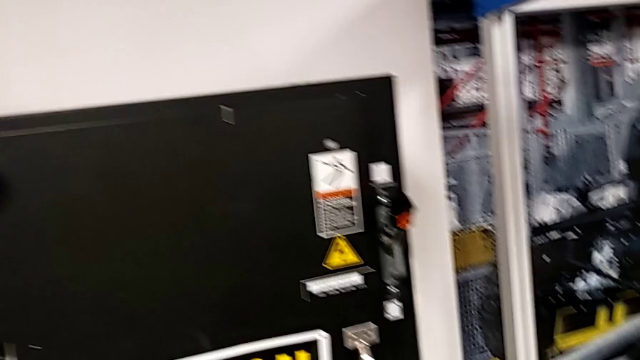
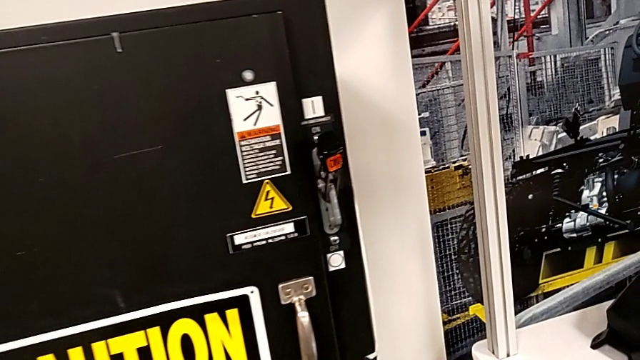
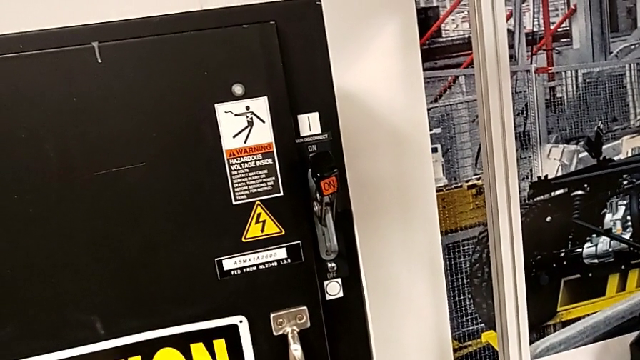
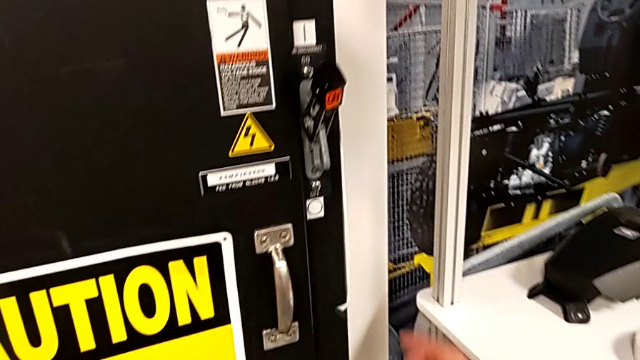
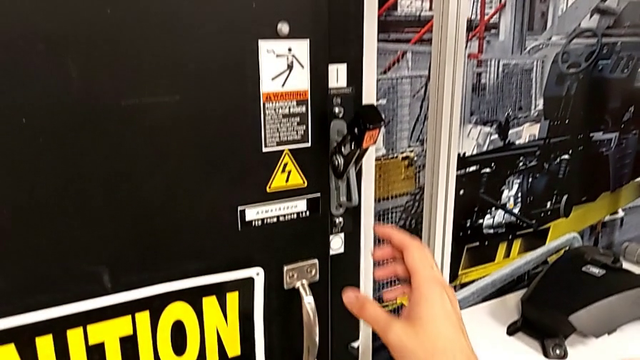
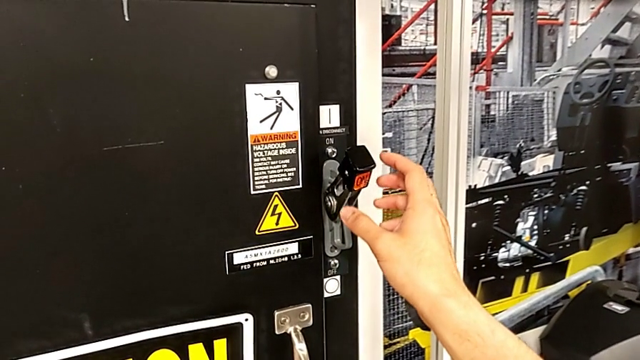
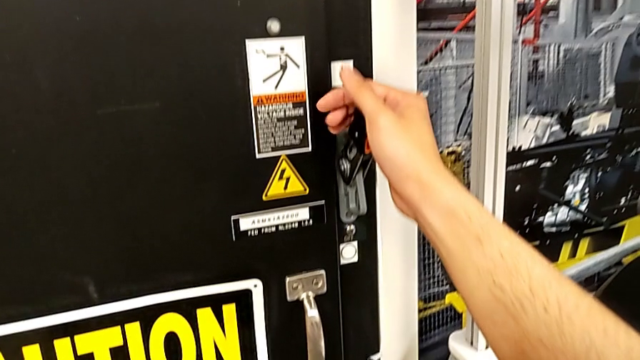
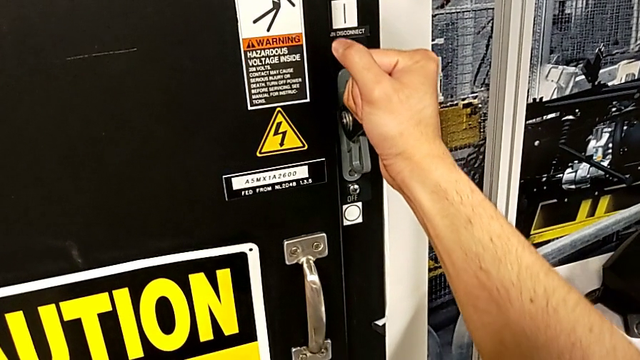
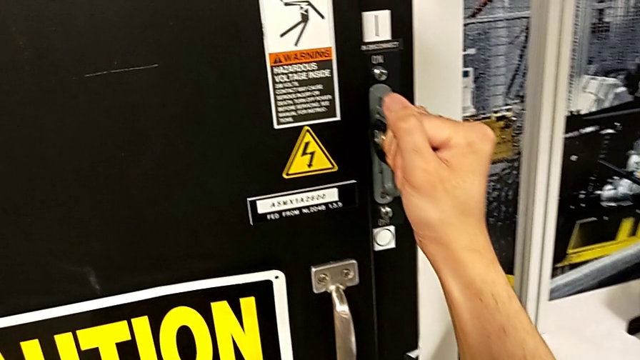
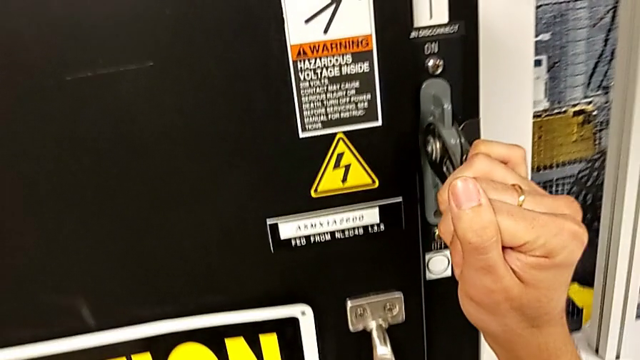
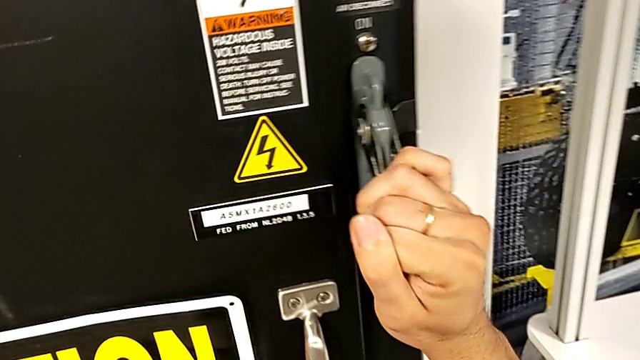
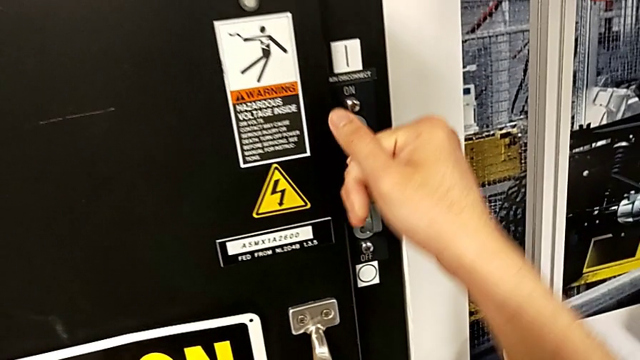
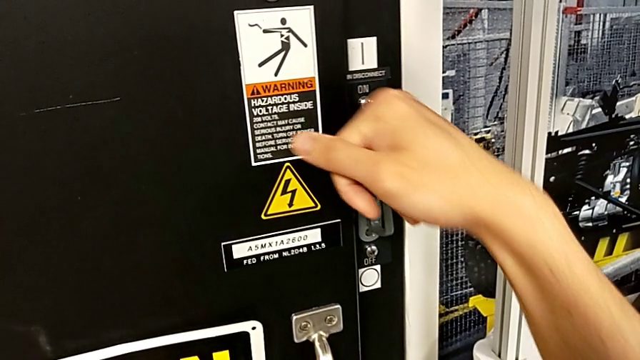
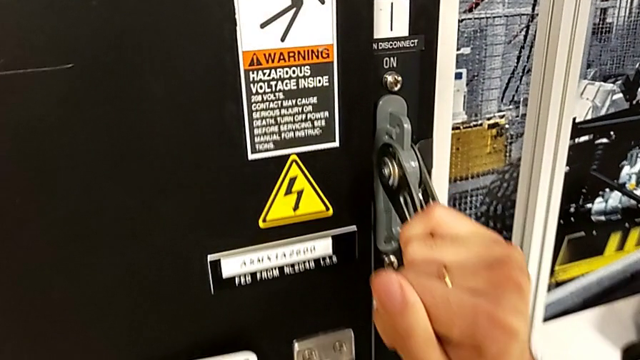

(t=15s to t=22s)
The camera wearer turns off the power circuit. They approach the lever, grab it and push it.

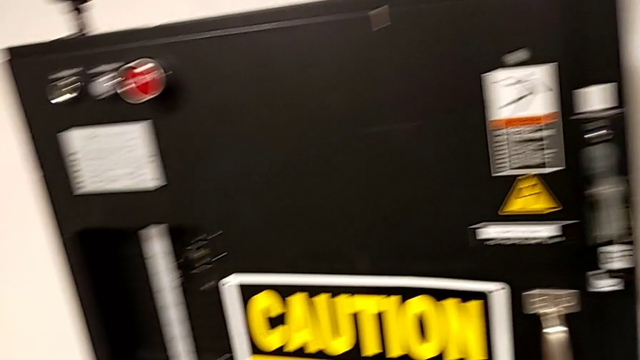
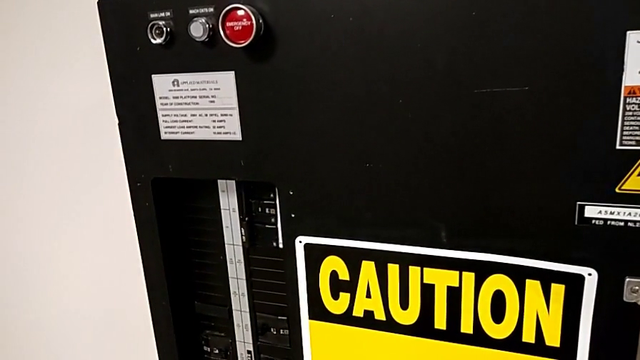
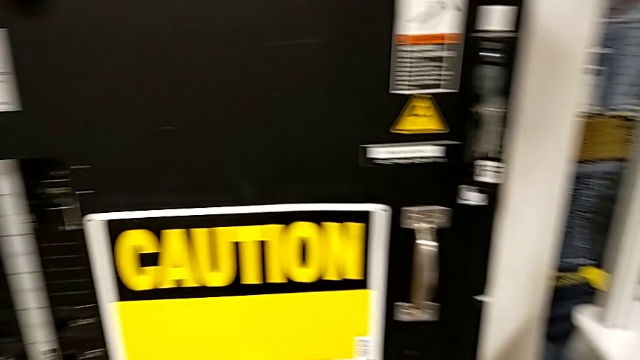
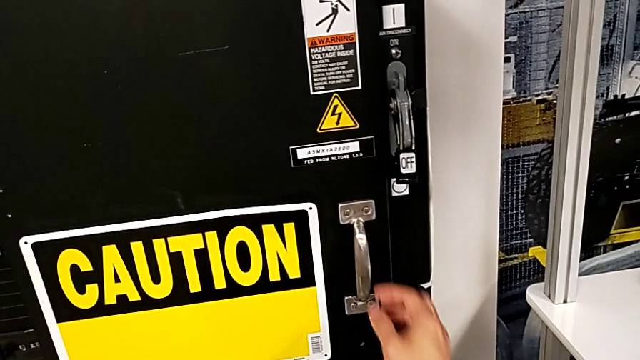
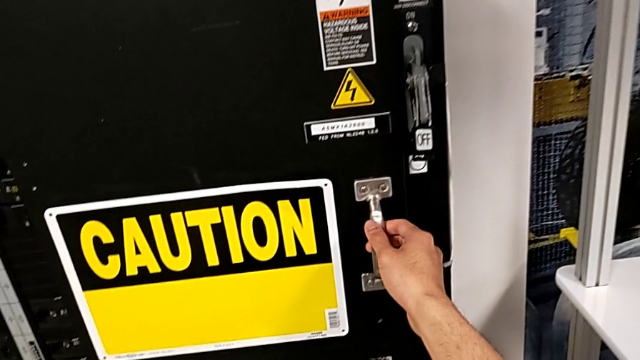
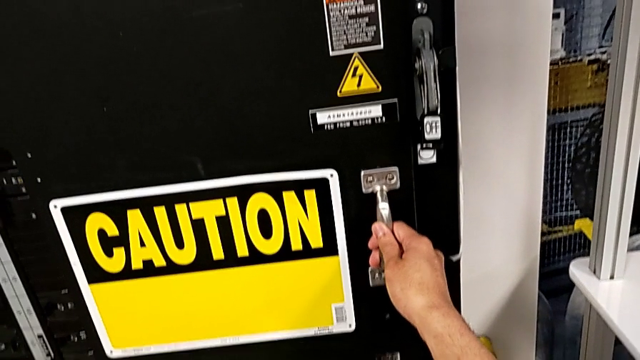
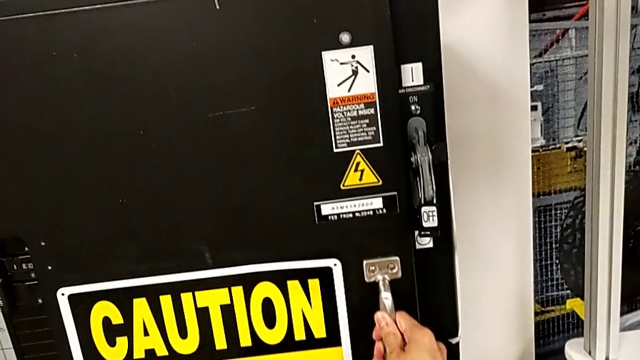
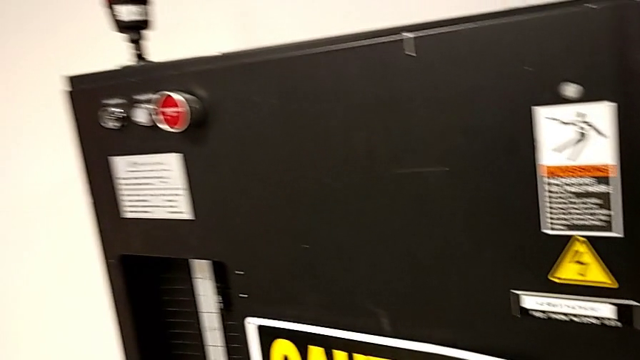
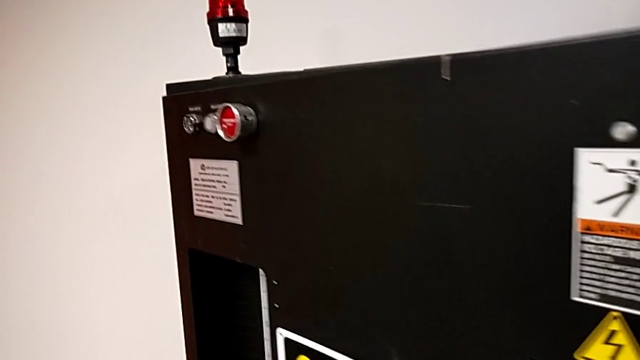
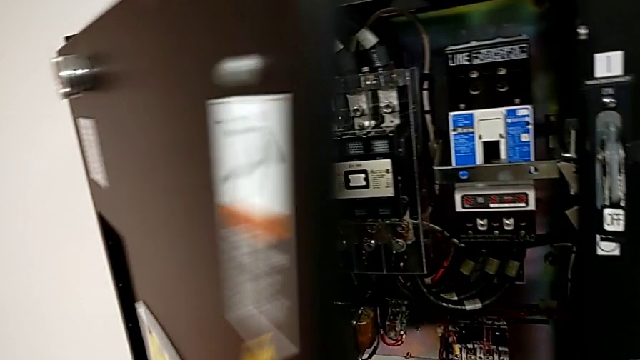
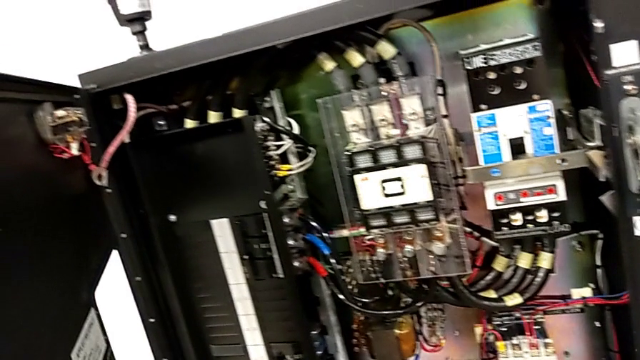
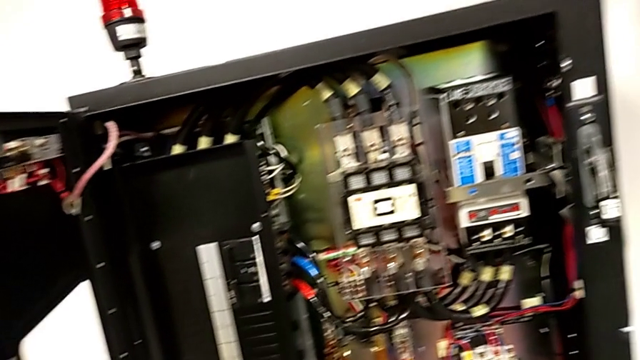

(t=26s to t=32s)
The camera wearer opens the front panel door. They approach the front panel door, grab it and open it.

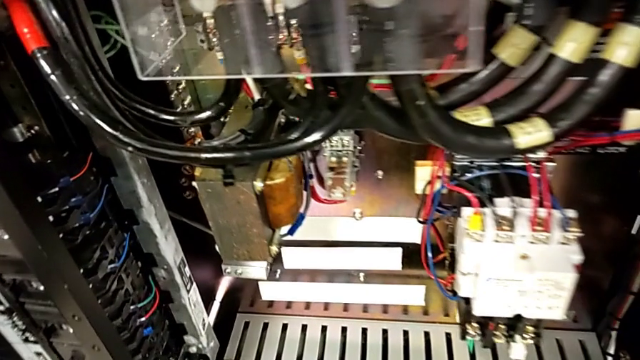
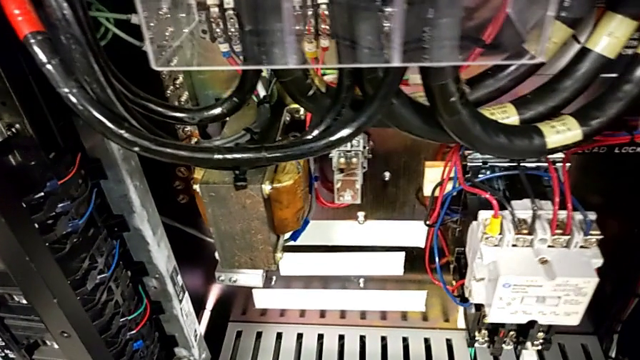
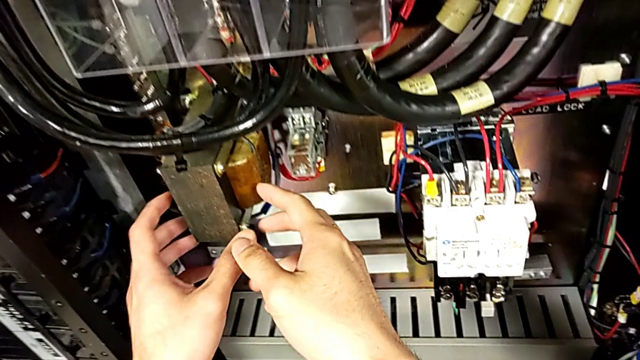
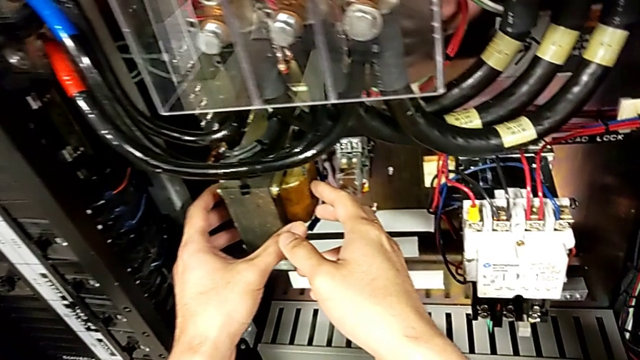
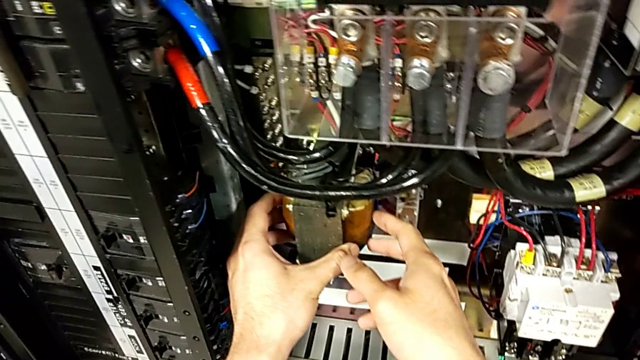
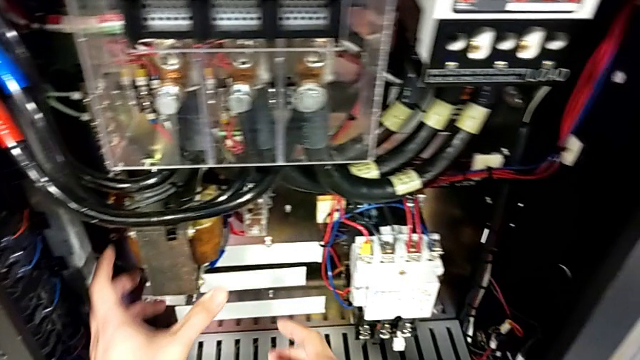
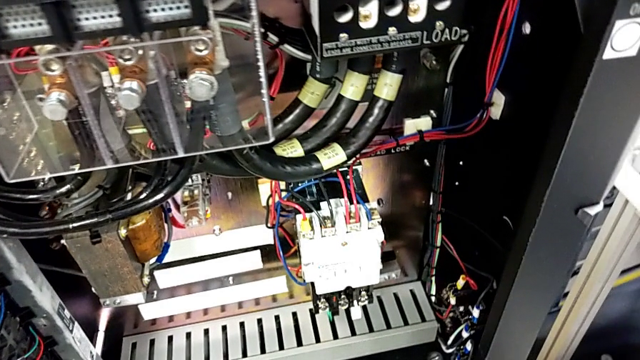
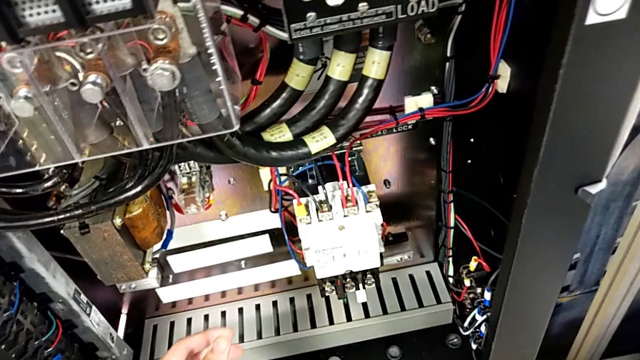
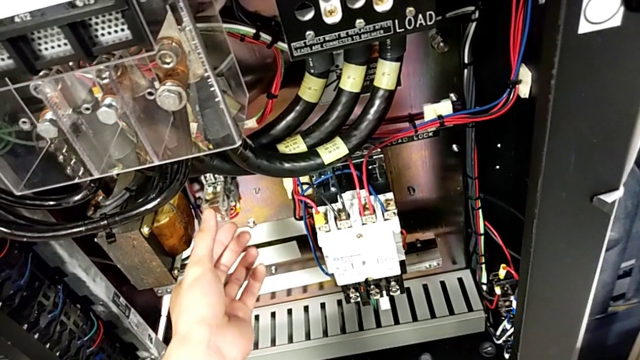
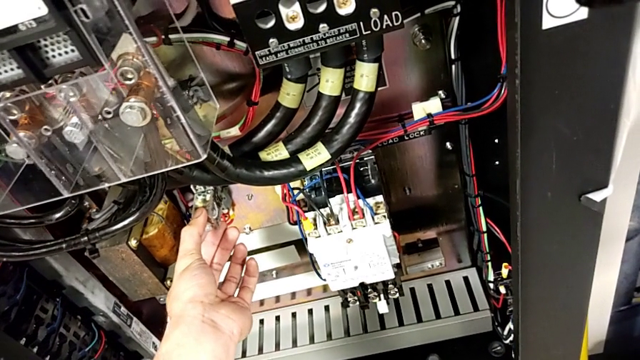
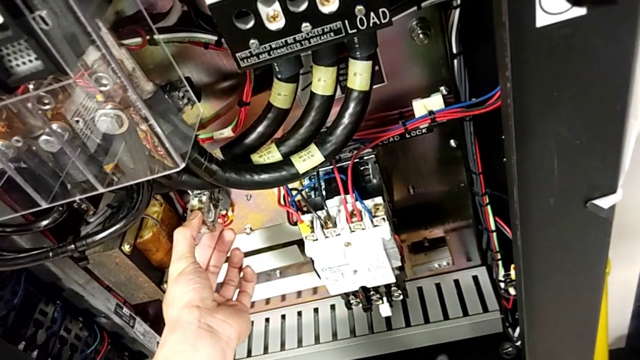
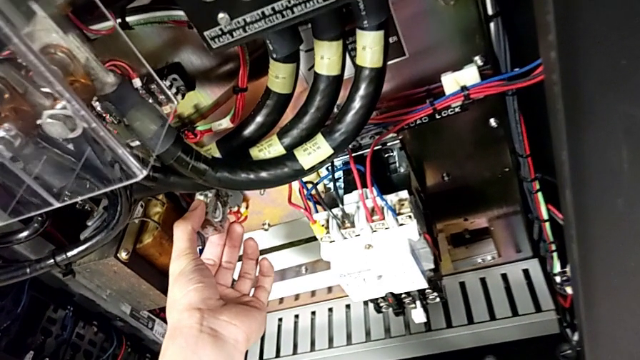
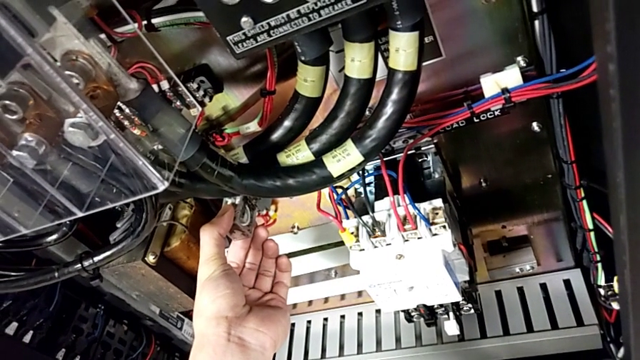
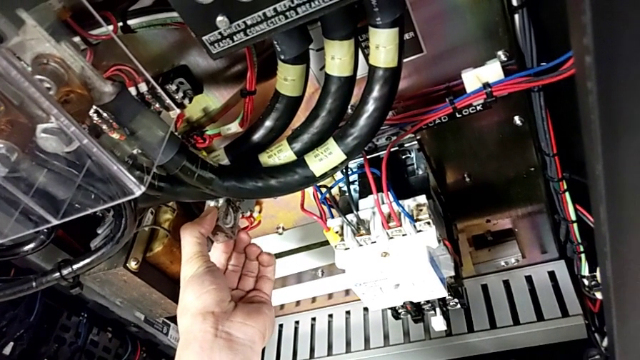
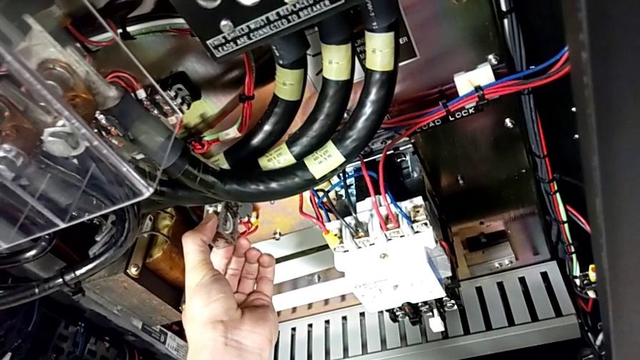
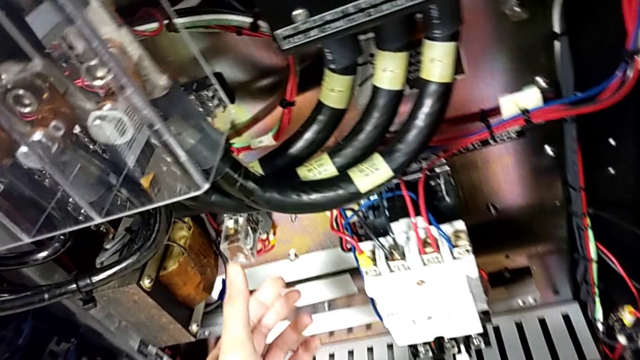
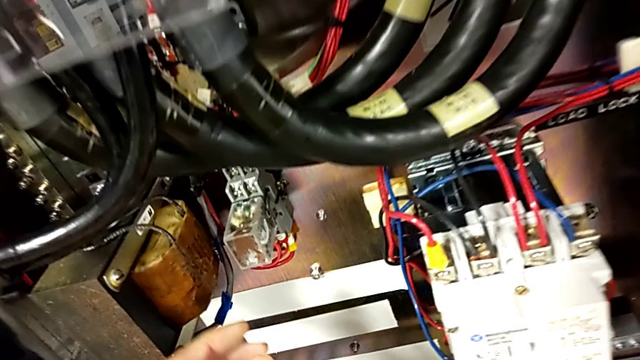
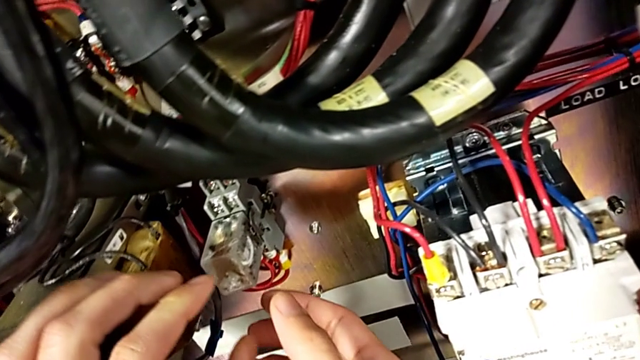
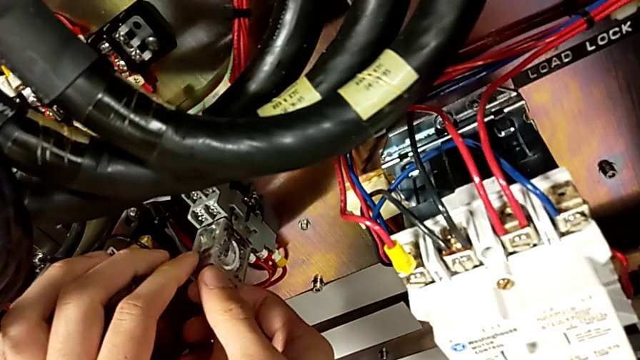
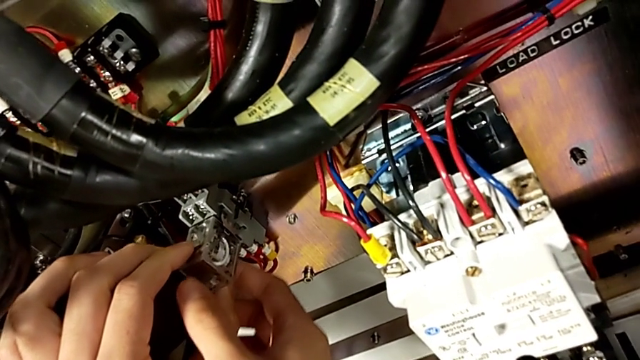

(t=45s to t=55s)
The camera wearer is removing the damaged component. They wrongly grab the coil and grab the damaged circuit breaker twice.
